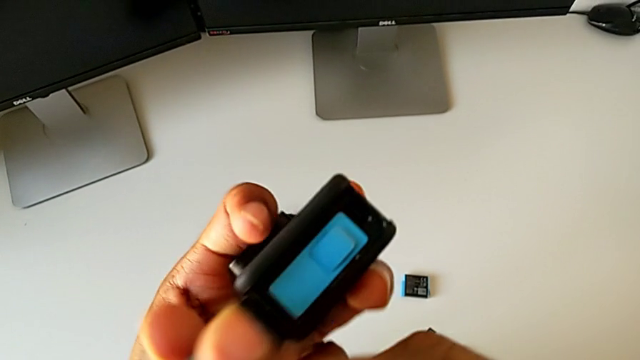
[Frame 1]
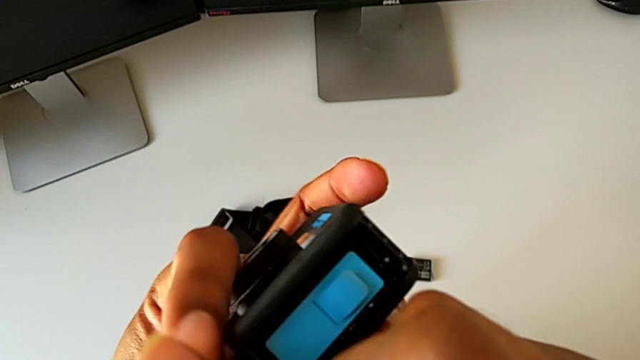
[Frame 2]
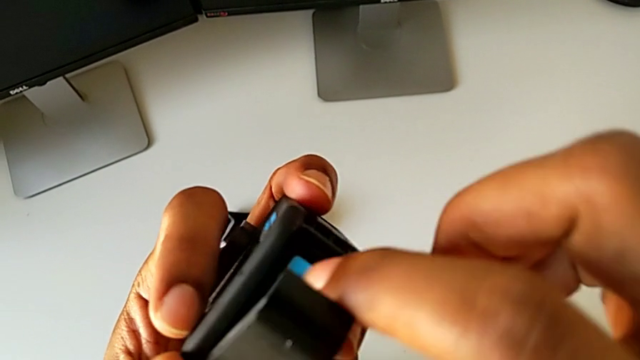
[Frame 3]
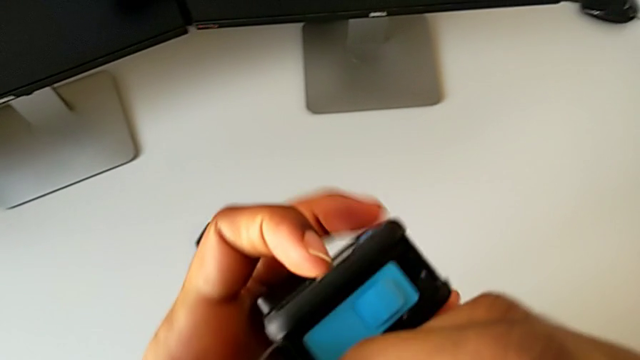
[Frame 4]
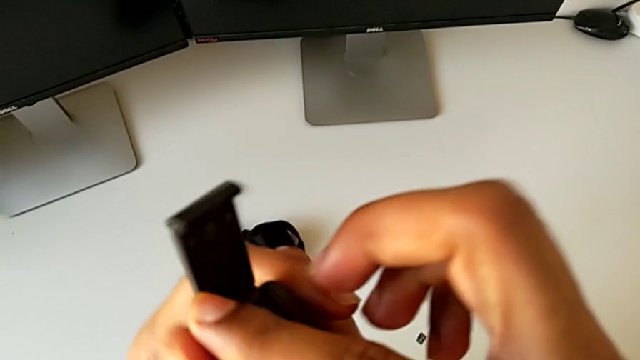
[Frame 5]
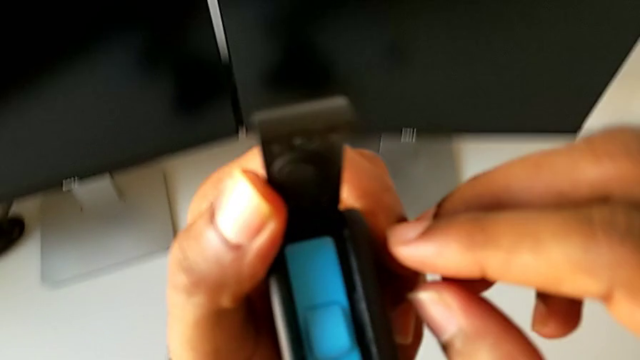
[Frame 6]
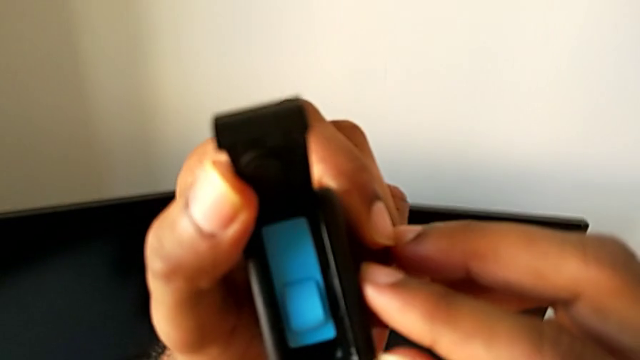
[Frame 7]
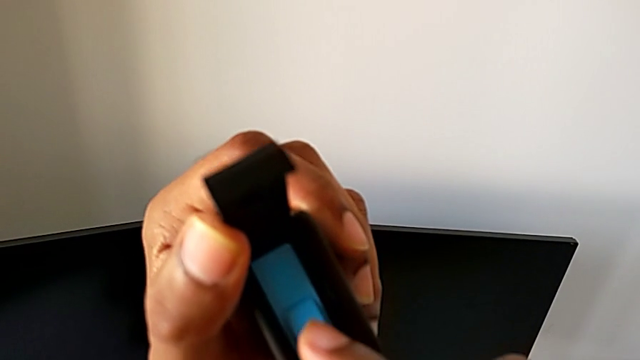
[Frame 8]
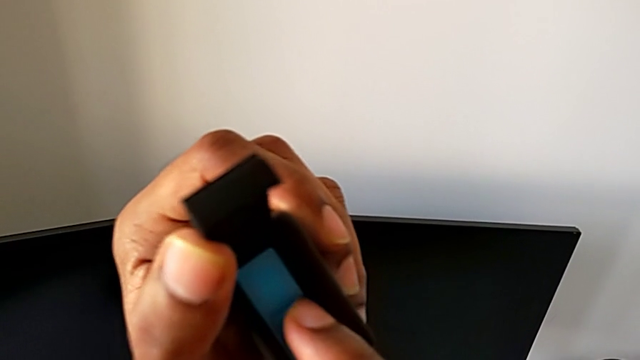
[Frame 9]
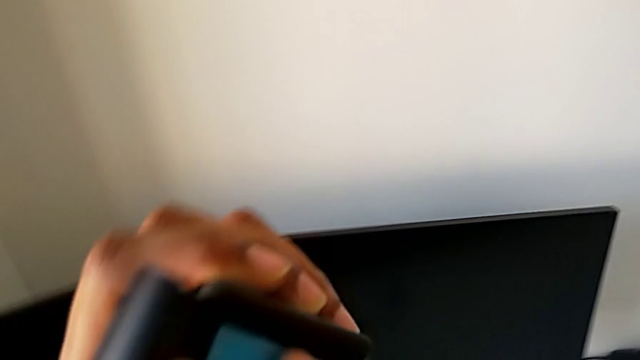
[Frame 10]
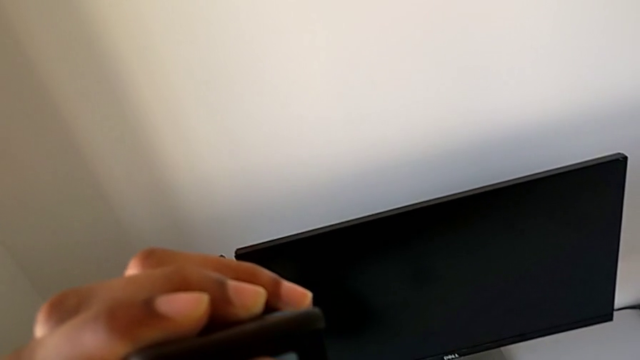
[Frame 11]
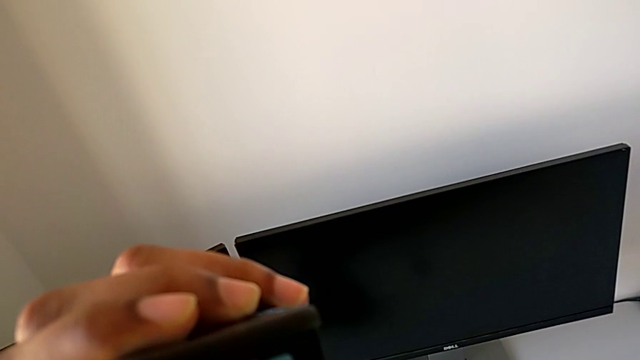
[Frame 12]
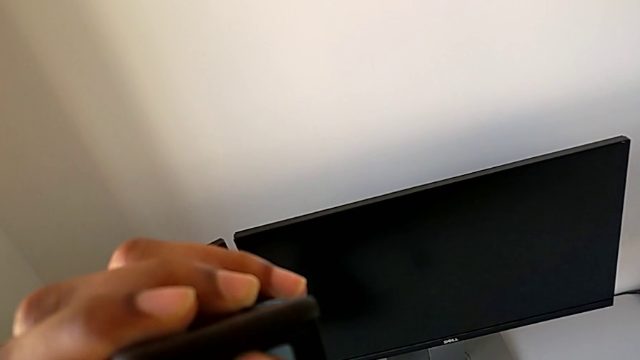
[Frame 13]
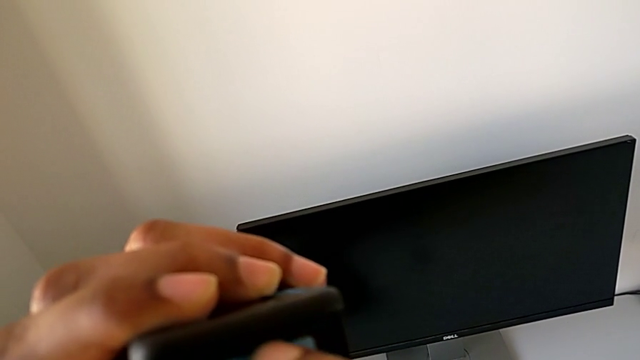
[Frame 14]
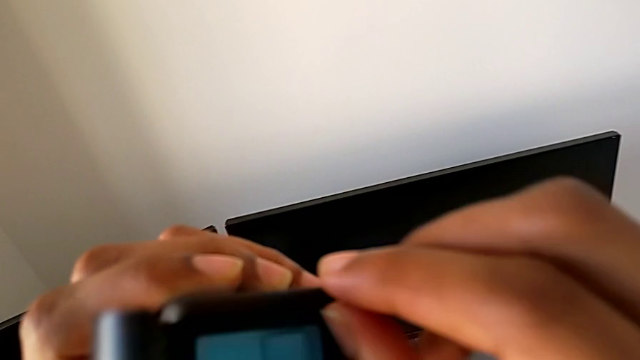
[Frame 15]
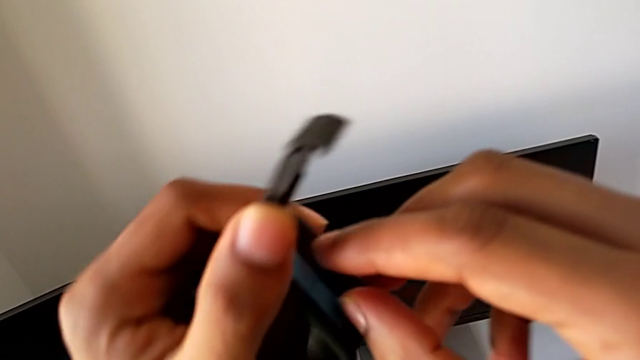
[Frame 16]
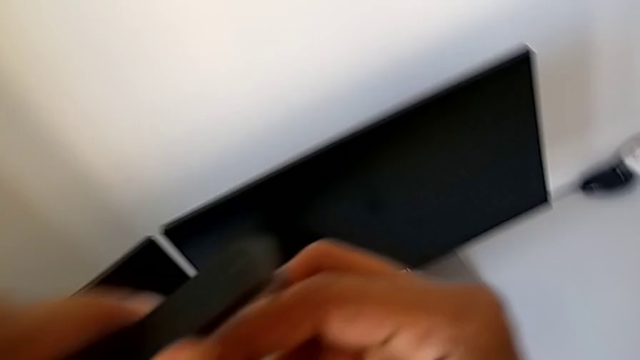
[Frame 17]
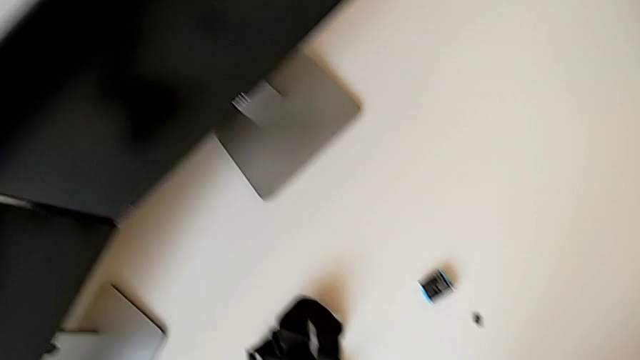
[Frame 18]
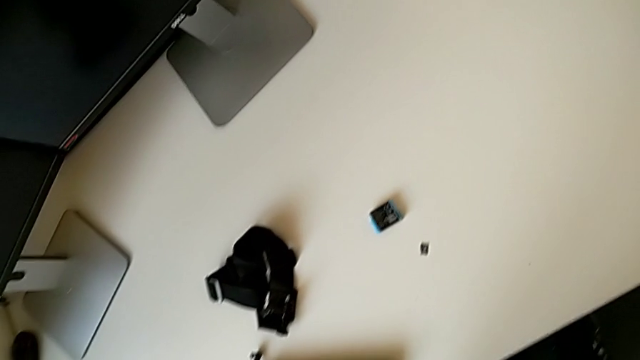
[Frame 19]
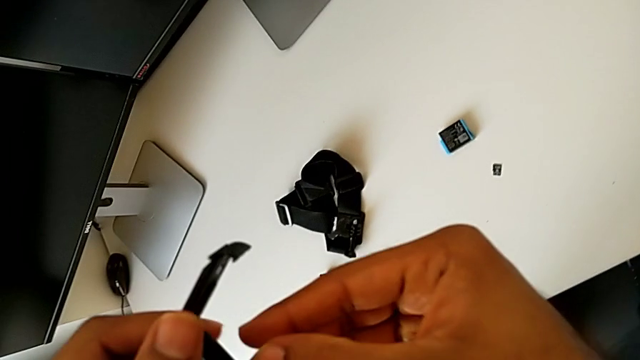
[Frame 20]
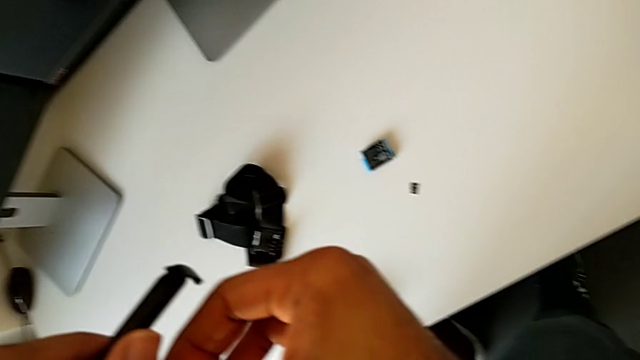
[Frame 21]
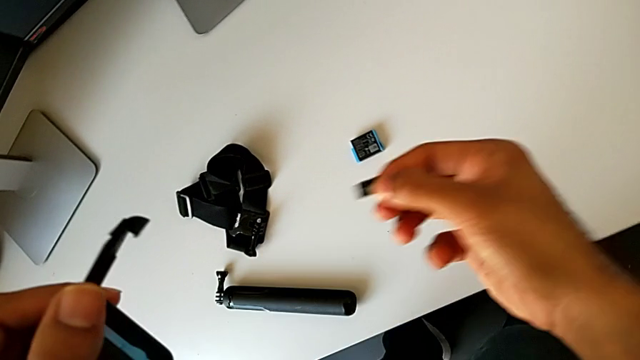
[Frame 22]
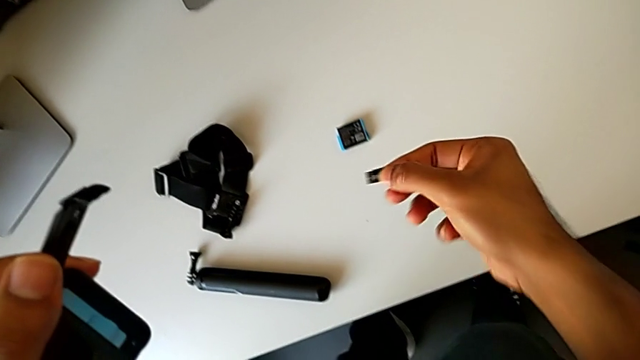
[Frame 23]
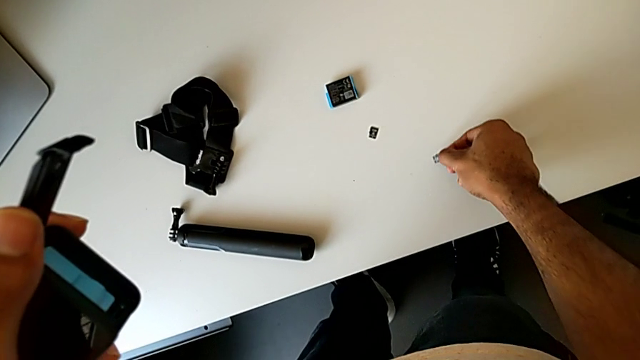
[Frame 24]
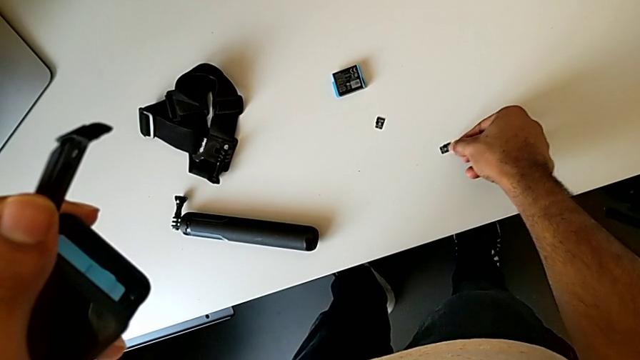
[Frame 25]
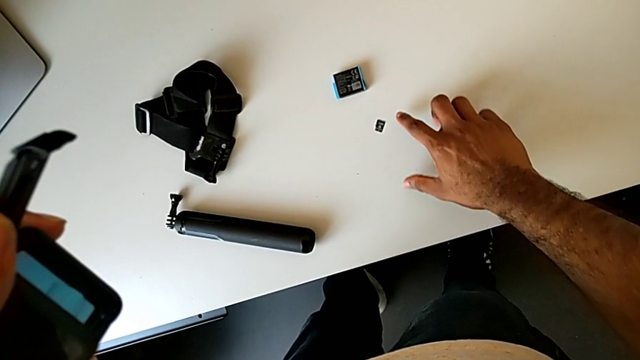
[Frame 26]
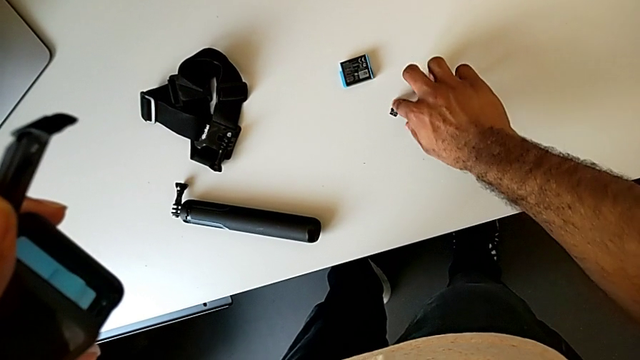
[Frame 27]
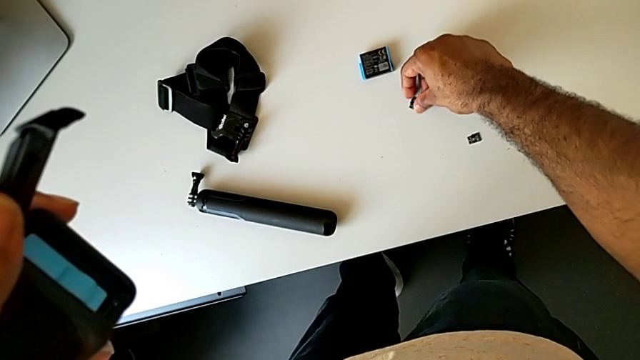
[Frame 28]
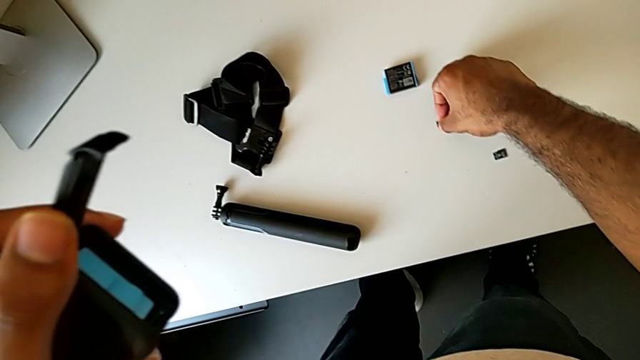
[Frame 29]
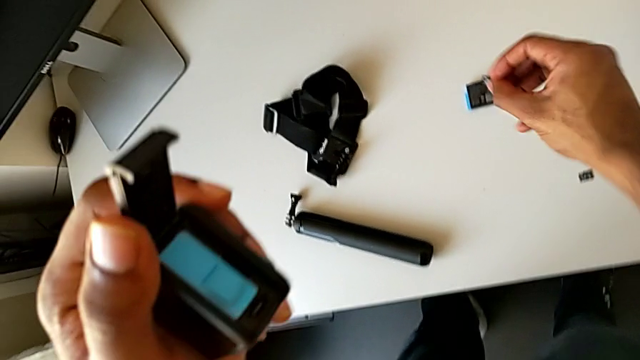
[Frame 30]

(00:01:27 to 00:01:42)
The camera wearer is changing the SD card of the GoPro. They inspect the GoPro, push the SD card, grab it, withdraw it, place it, grab the new SD card and lift it.

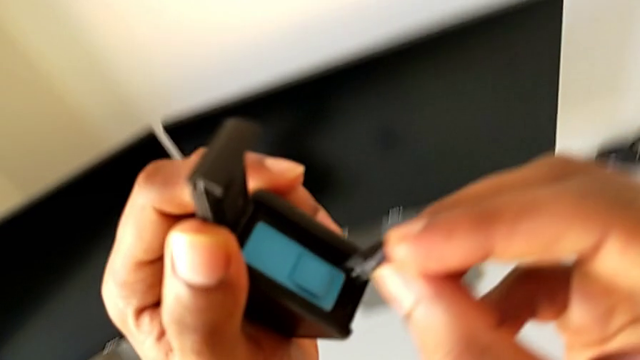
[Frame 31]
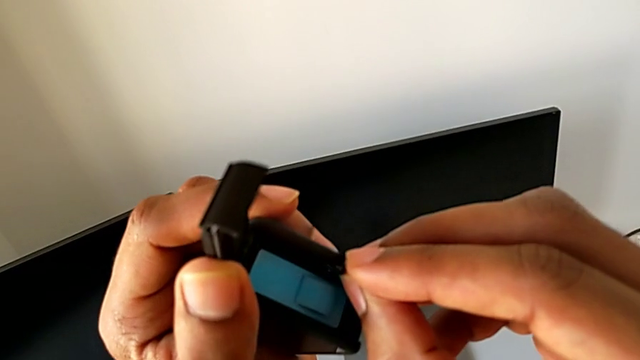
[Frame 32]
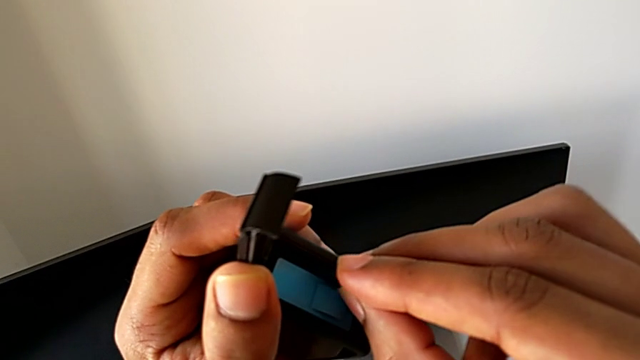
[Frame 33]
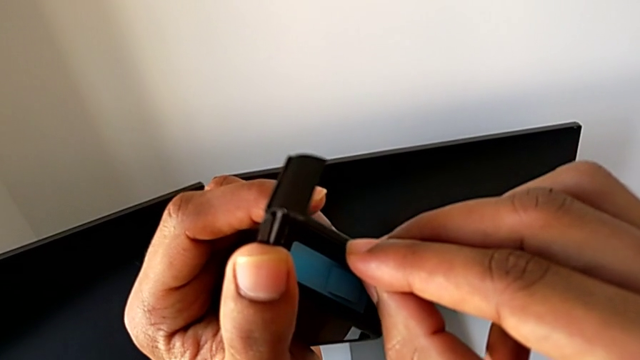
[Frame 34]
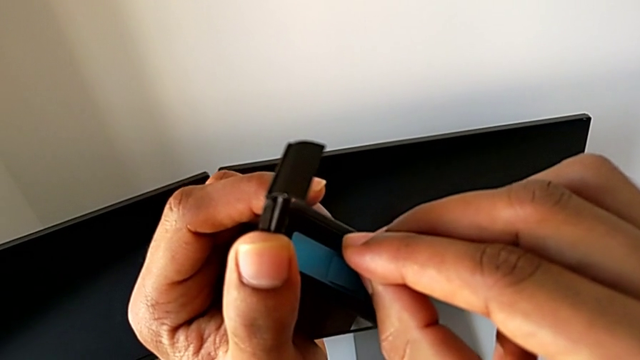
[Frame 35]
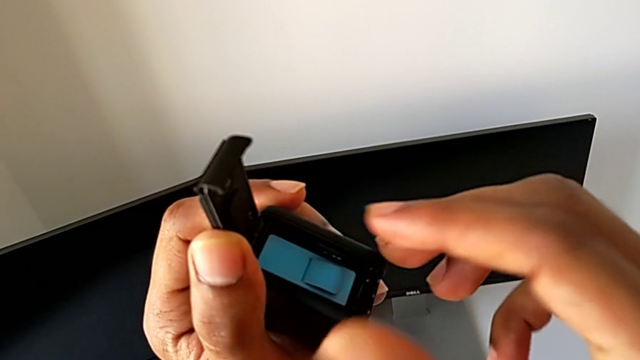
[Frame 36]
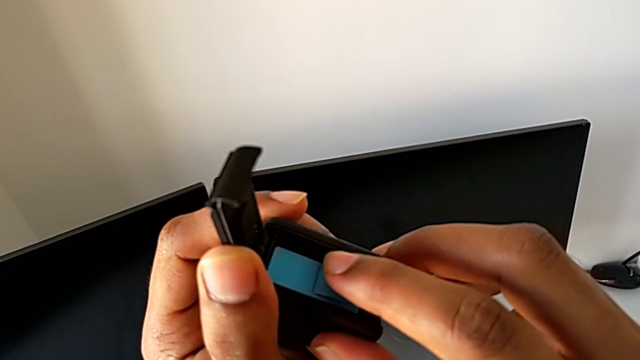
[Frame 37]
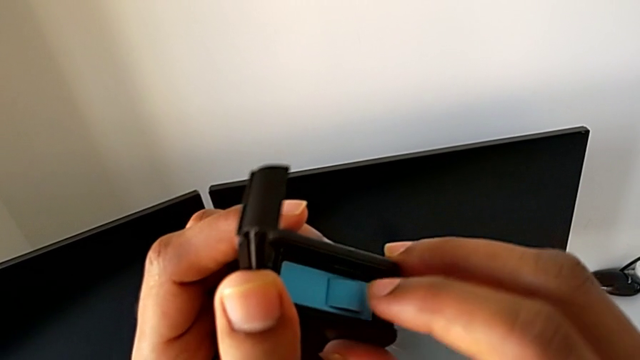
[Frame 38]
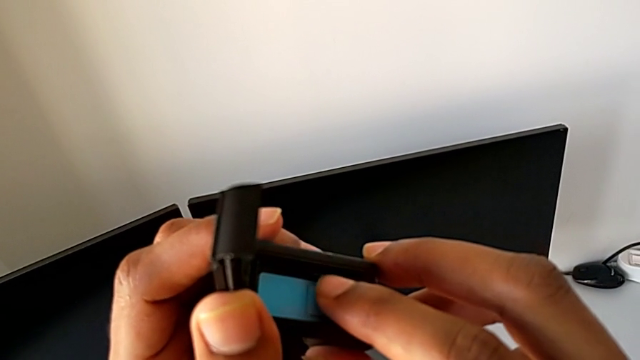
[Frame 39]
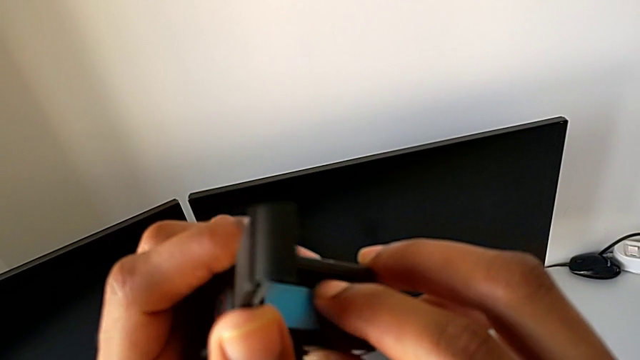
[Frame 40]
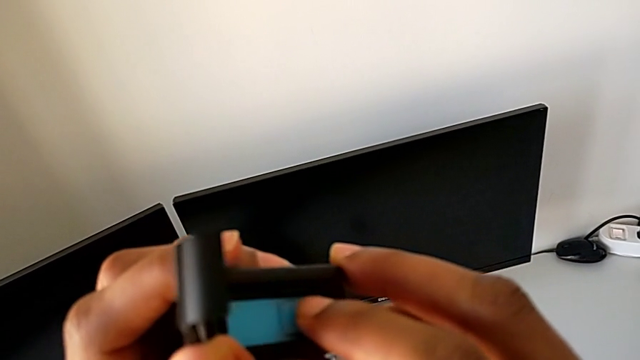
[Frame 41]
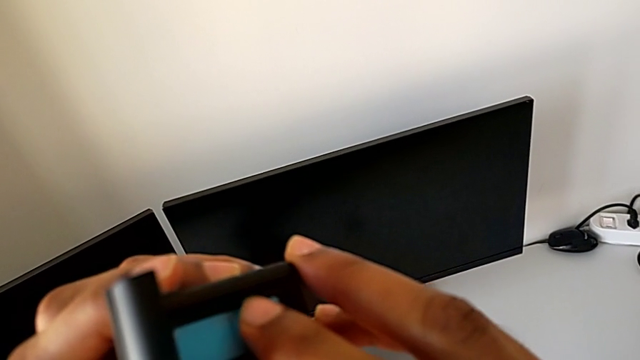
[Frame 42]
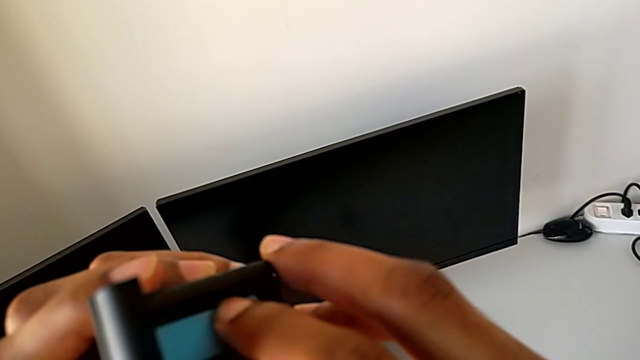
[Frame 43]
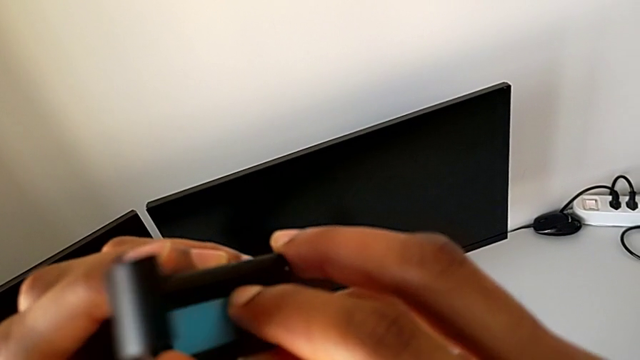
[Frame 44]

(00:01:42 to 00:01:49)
The camera wearer is changing the SD card of the GoPro. They insert the new SD card.
